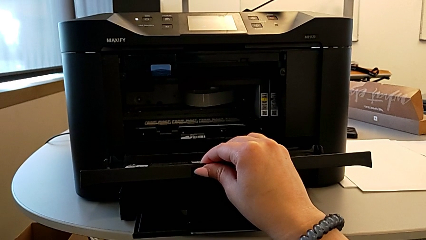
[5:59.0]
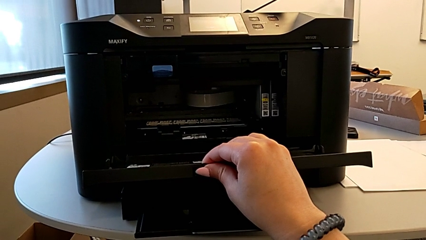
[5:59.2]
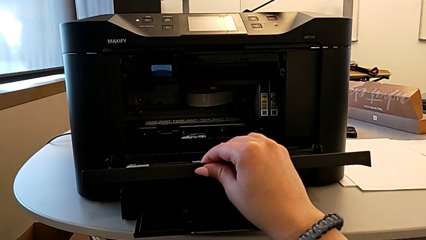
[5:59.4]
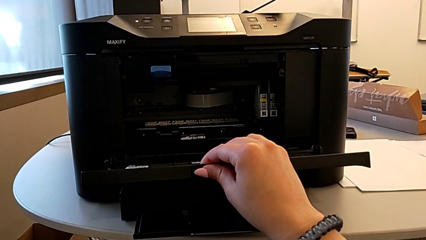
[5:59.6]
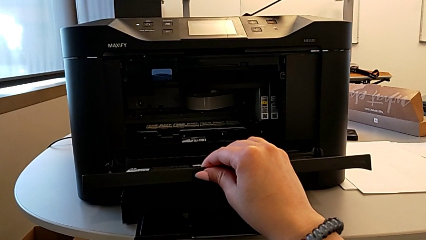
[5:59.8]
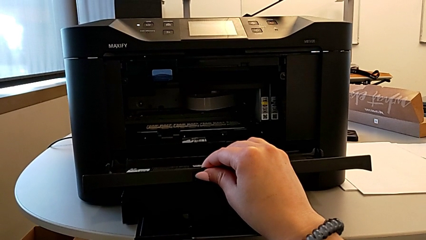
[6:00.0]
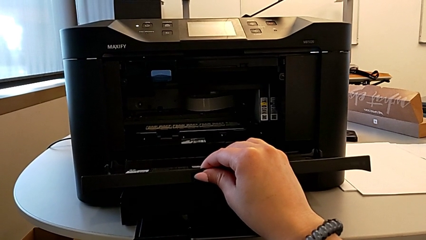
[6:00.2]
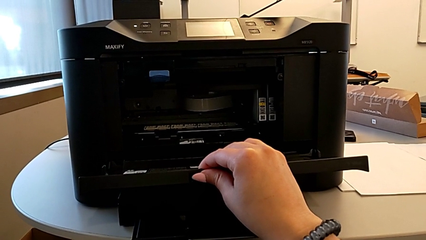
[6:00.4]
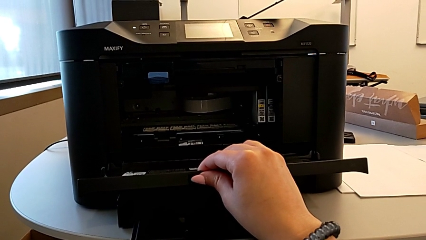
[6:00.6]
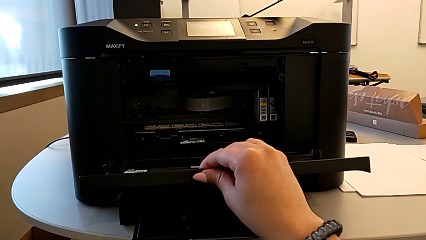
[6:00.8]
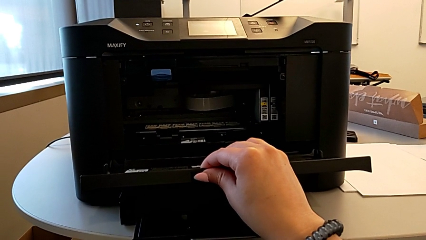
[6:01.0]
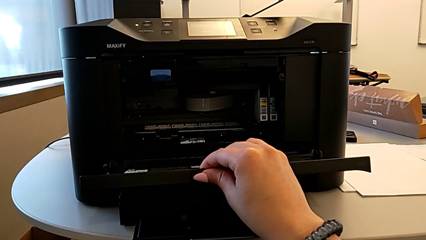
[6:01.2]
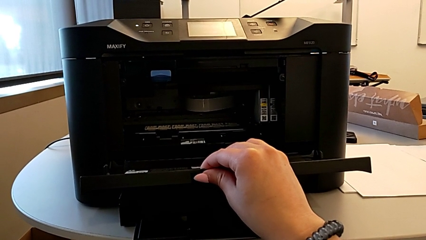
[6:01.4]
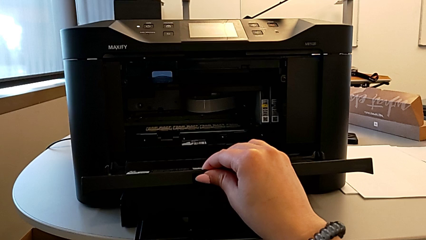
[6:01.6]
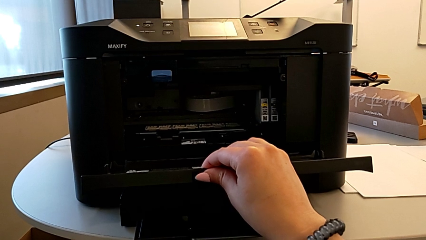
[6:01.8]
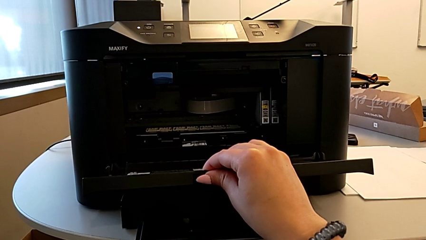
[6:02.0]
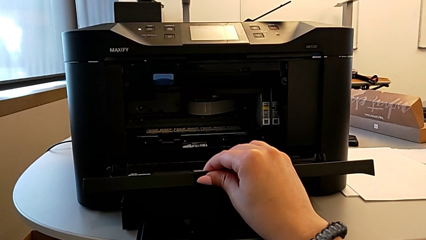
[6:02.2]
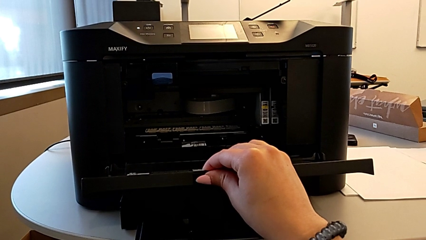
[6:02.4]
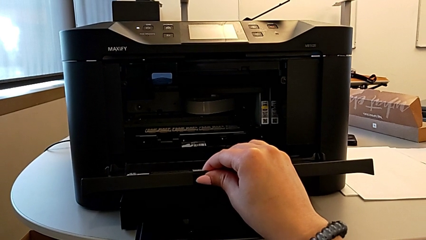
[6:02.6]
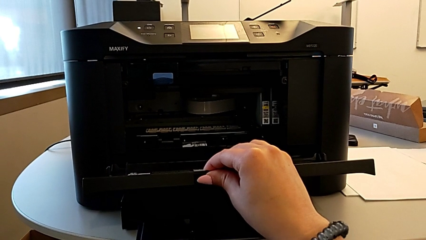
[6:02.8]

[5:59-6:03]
The camera wearer is opening the gate of the cartridge. They keep grabbing the cartridge gate.

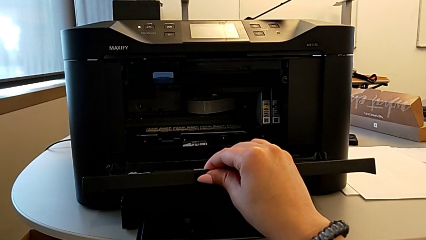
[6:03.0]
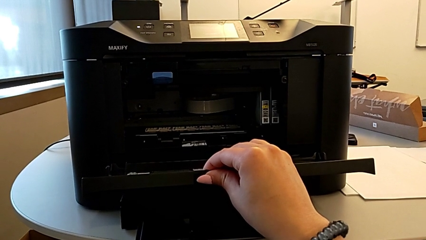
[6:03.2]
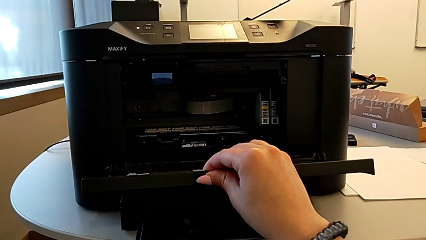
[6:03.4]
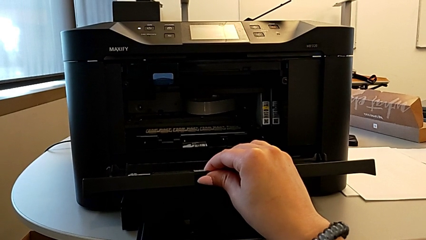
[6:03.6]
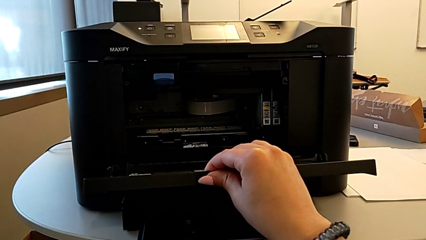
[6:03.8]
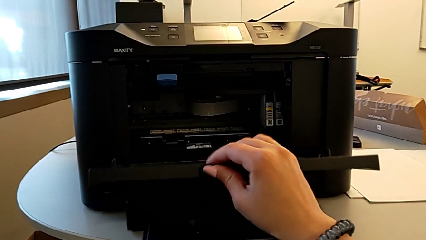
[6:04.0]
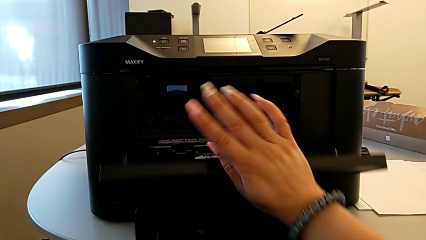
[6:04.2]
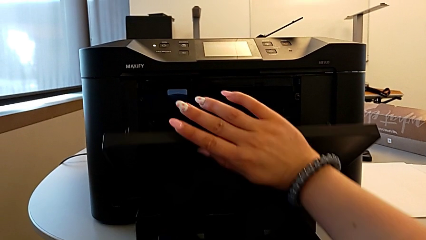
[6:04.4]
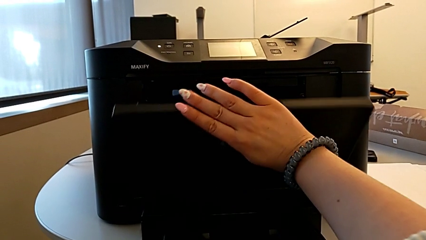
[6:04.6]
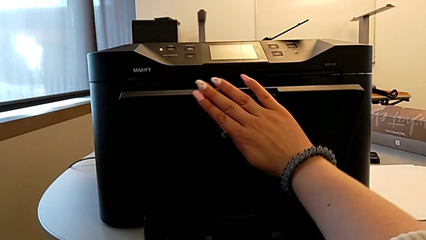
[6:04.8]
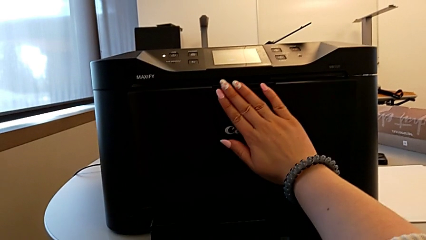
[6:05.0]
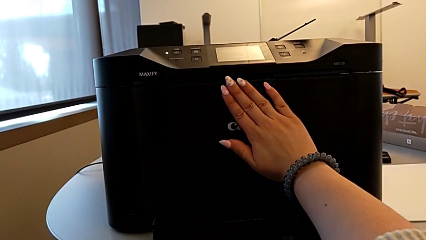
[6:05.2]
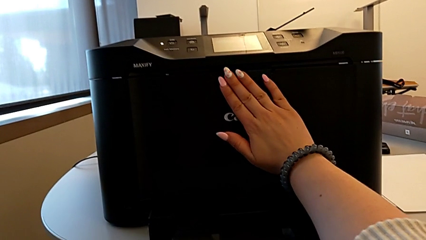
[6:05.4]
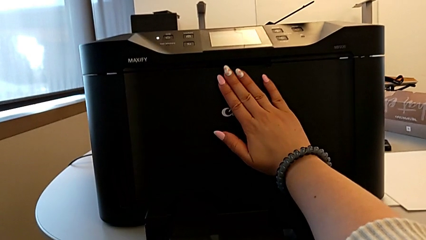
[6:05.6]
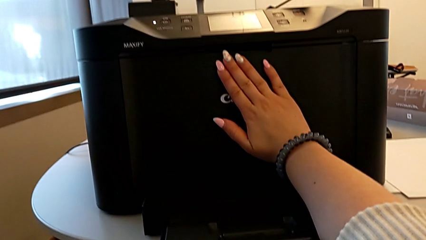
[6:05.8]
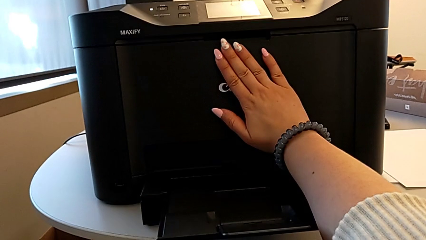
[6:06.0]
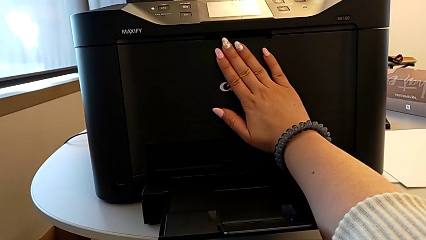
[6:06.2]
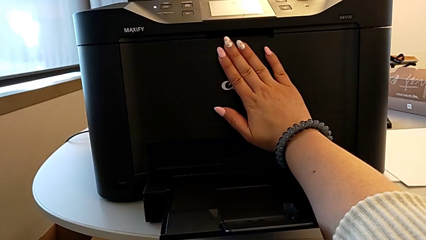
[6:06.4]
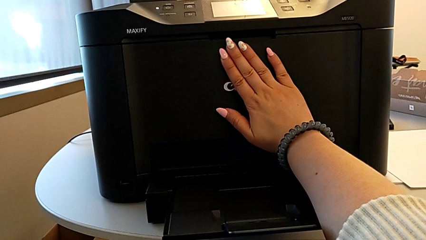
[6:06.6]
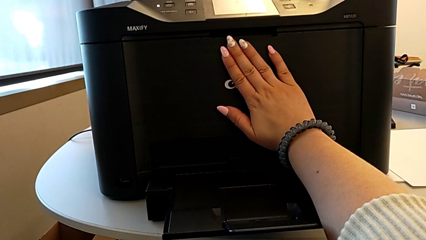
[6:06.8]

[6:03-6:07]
The camera wearer closes the tray at the front. They grab the cartridge gate and close it.

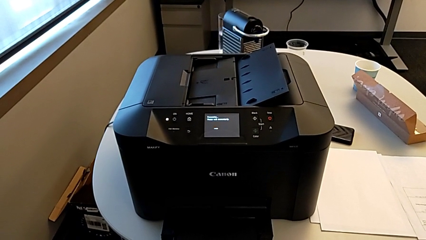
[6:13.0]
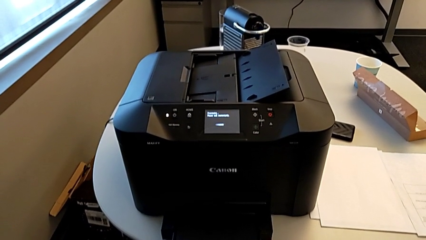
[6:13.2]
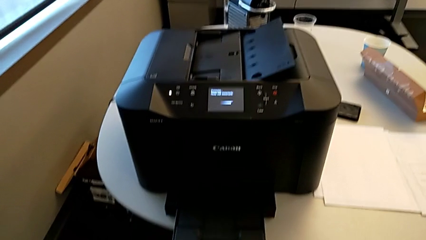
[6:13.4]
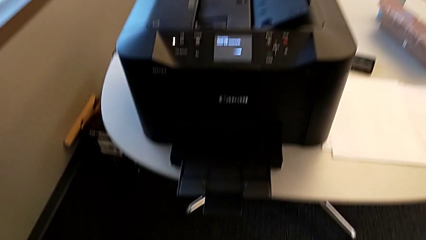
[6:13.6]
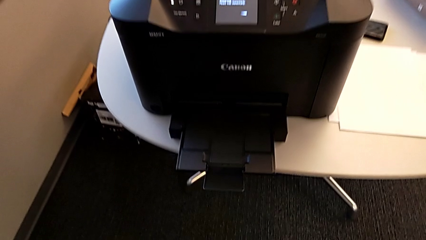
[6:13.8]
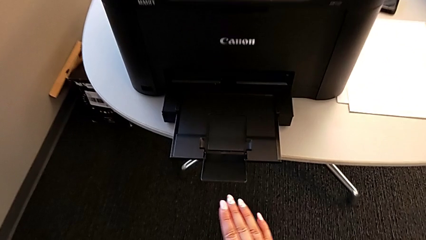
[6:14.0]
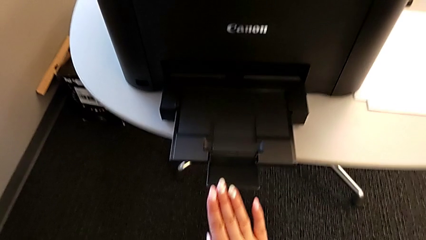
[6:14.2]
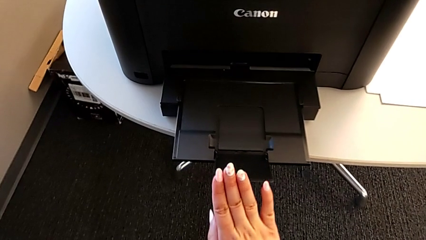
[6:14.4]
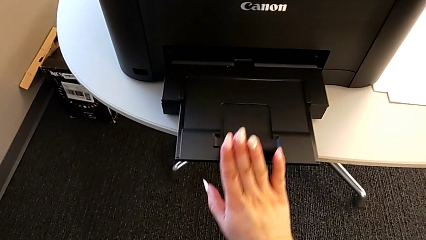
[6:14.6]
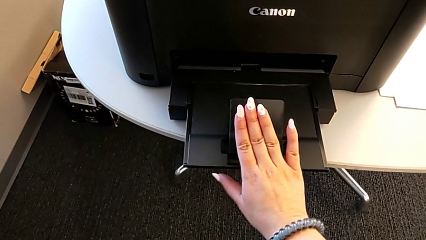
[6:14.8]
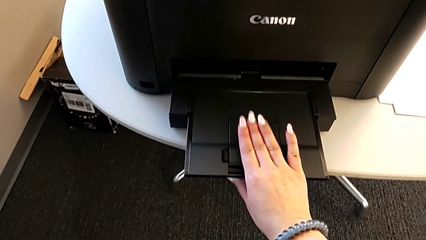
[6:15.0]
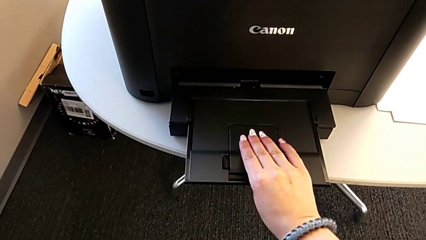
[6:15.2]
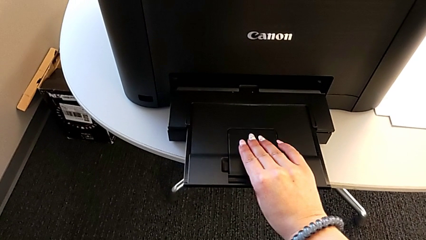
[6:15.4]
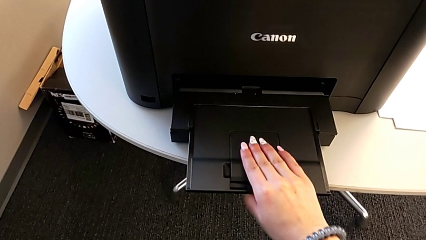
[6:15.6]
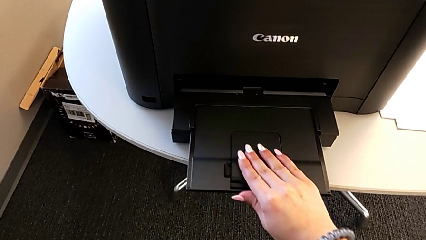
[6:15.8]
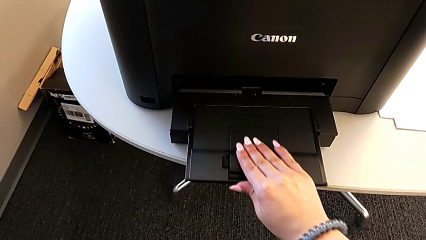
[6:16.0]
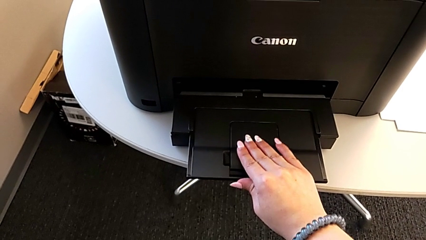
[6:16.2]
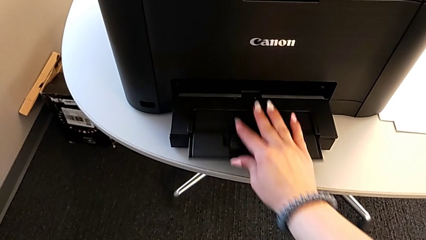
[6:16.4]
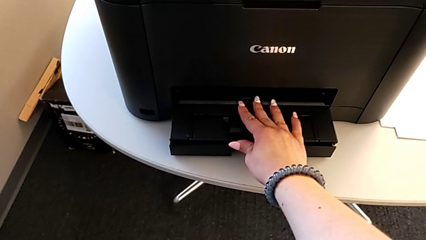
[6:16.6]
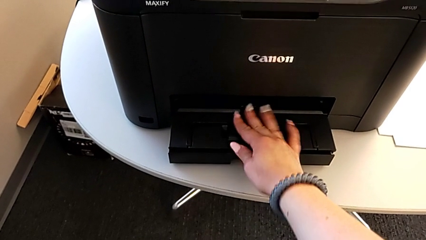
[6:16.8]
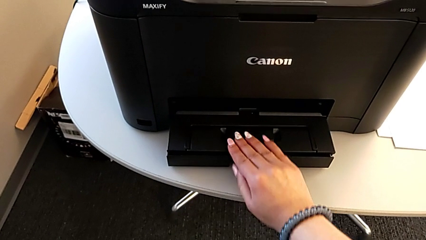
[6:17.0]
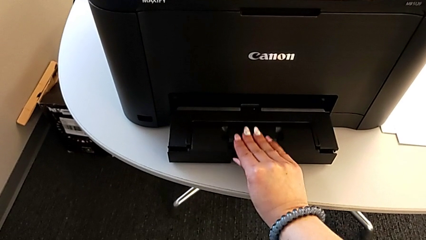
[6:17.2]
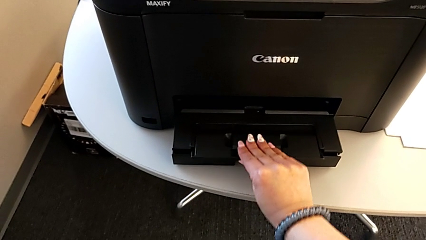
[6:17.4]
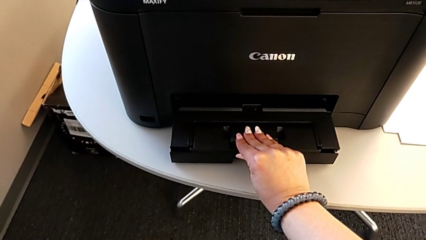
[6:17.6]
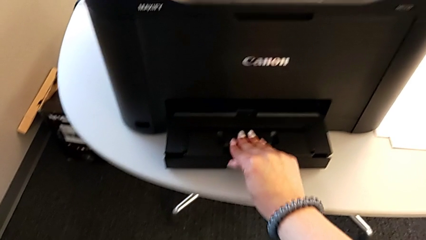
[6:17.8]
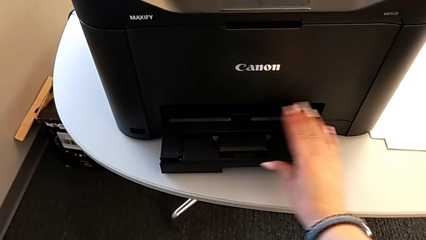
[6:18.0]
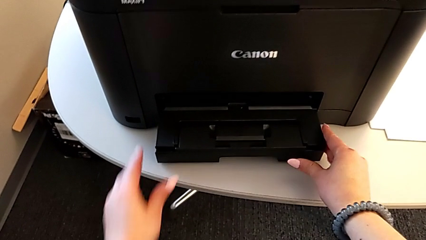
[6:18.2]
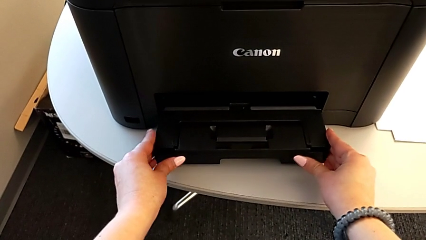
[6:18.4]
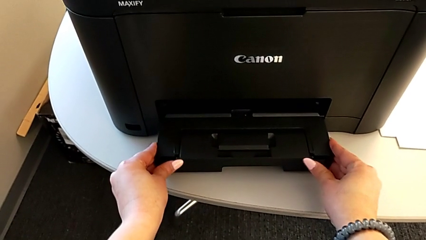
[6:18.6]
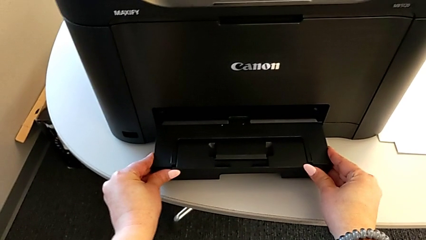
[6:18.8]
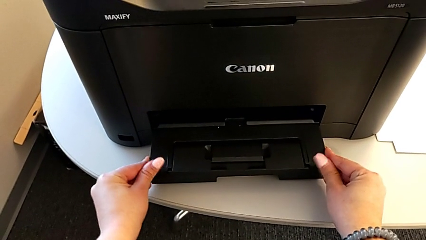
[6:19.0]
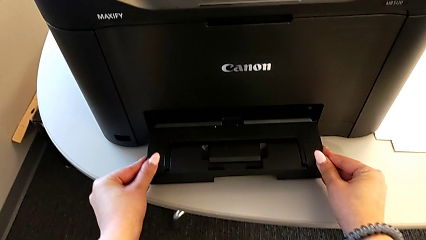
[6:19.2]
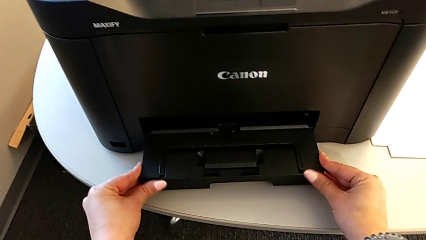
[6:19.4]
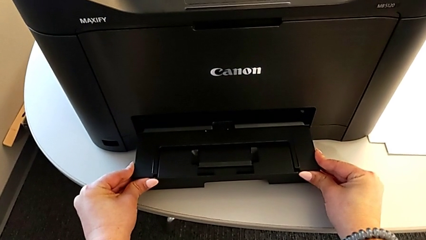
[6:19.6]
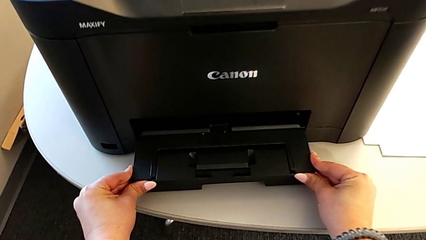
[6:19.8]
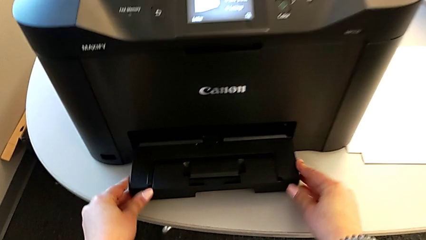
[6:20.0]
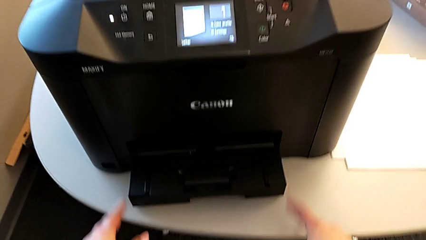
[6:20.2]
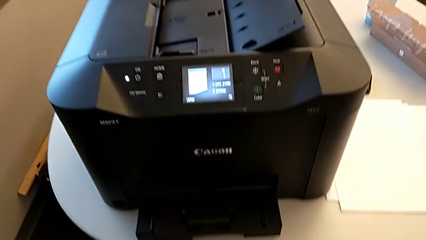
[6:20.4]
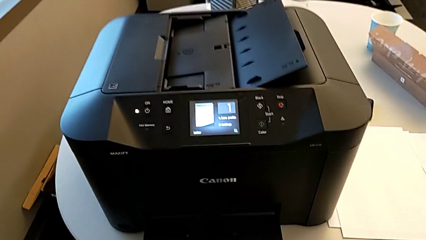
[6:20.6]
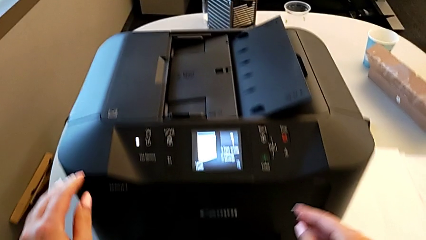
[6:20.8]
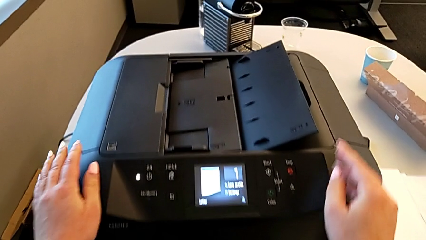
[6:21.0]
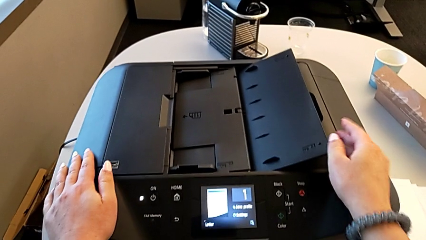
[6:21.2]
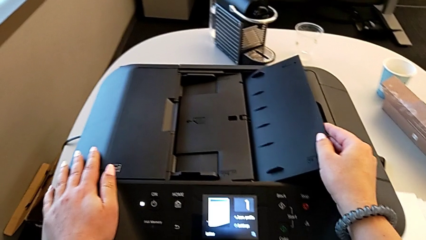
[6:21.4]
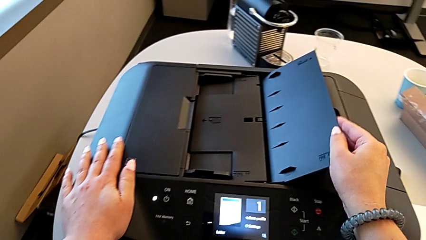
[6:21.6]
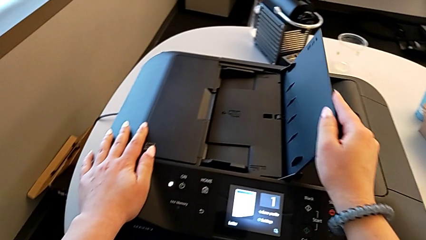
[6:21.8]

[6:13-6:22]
The camera wearer is turning off the printer. They close the extending paper tray and align it.
